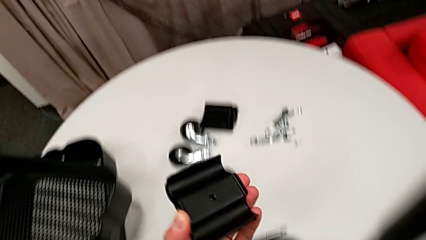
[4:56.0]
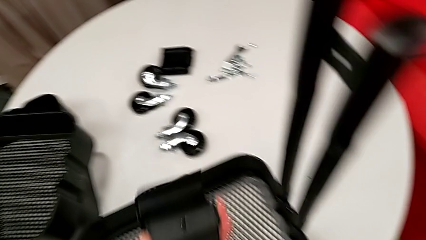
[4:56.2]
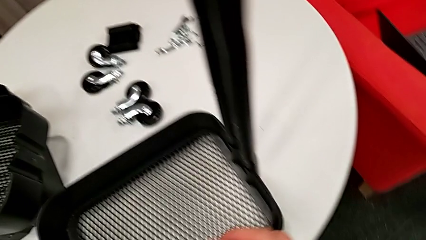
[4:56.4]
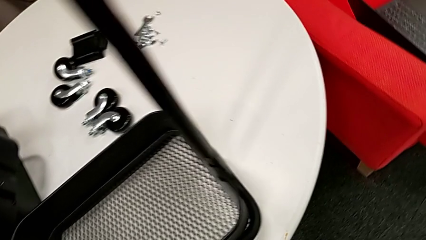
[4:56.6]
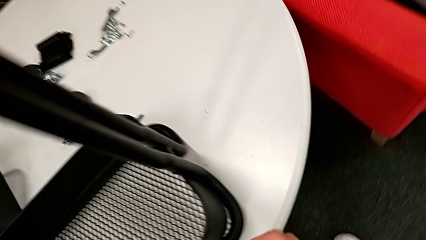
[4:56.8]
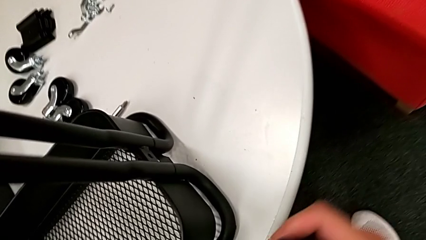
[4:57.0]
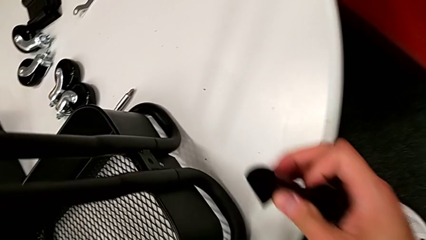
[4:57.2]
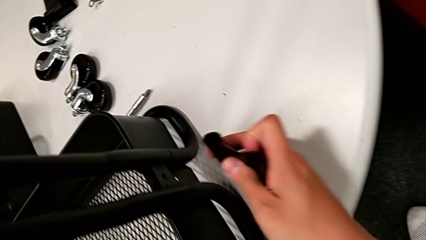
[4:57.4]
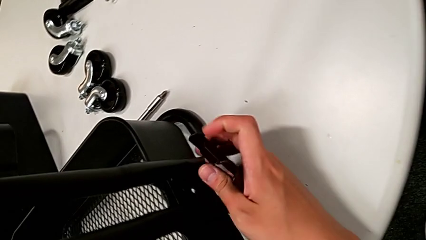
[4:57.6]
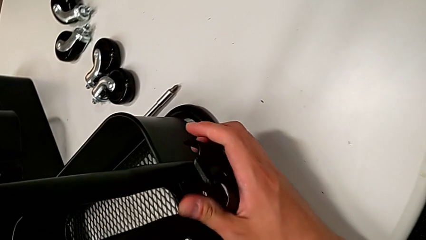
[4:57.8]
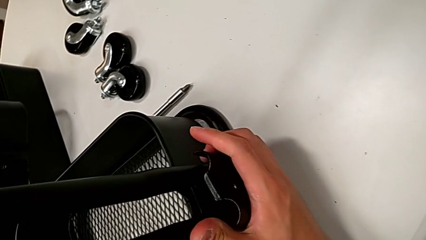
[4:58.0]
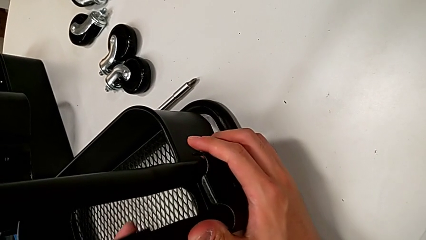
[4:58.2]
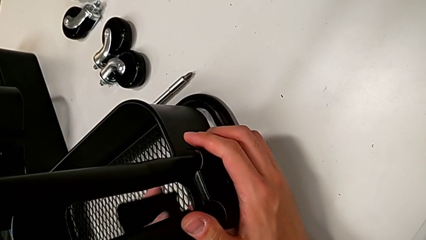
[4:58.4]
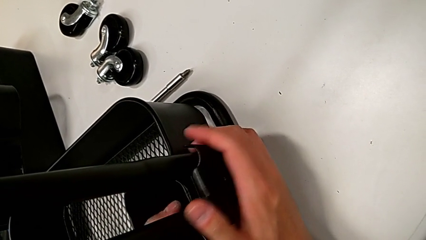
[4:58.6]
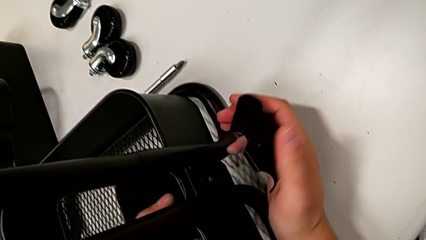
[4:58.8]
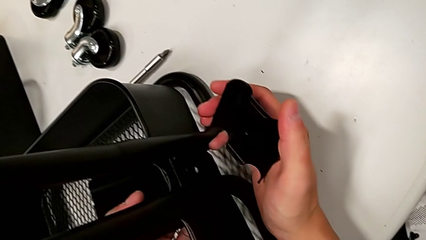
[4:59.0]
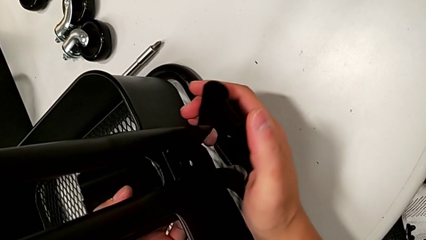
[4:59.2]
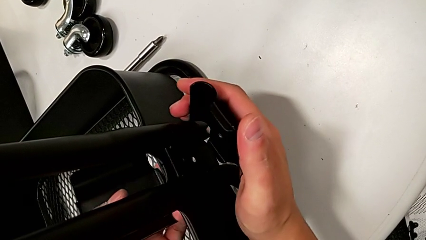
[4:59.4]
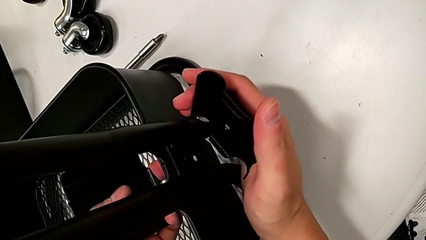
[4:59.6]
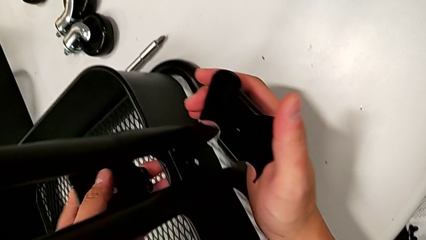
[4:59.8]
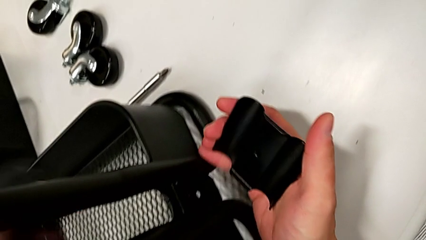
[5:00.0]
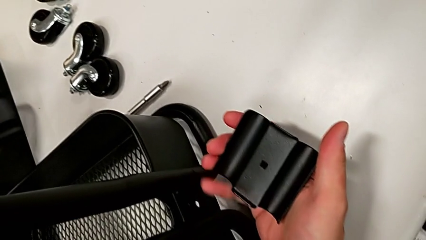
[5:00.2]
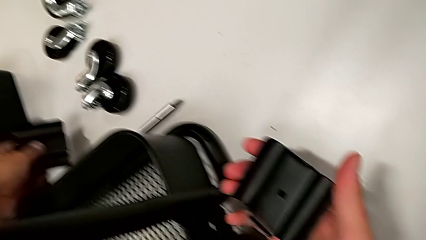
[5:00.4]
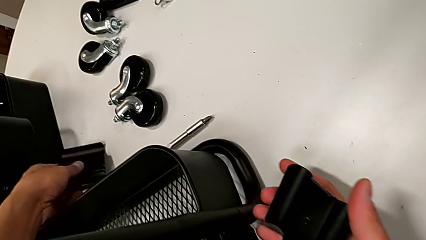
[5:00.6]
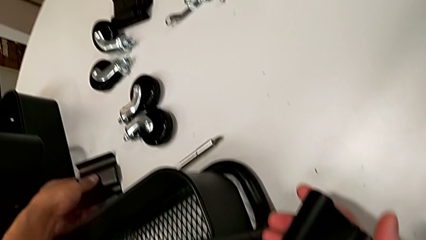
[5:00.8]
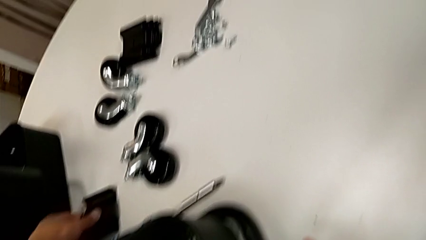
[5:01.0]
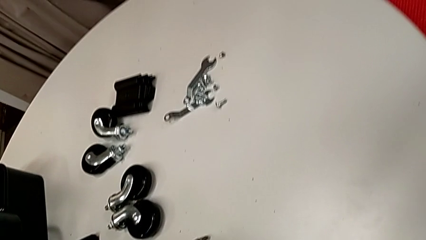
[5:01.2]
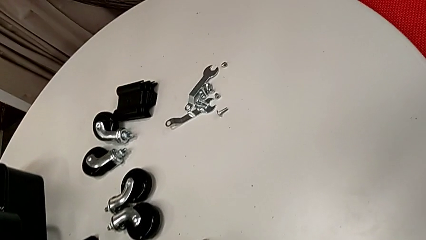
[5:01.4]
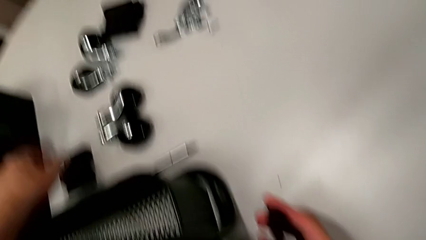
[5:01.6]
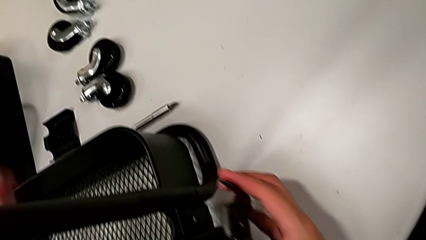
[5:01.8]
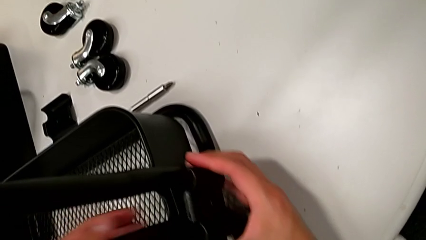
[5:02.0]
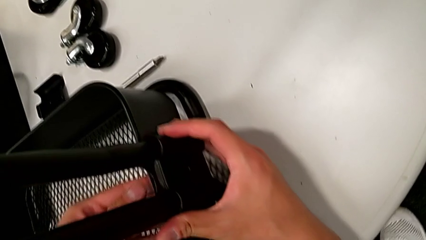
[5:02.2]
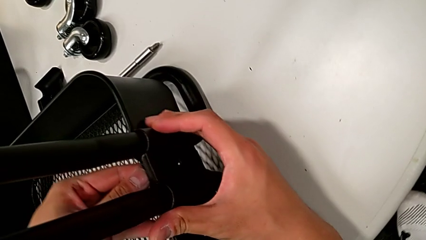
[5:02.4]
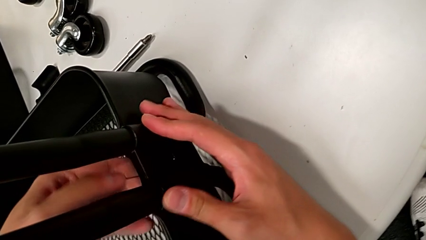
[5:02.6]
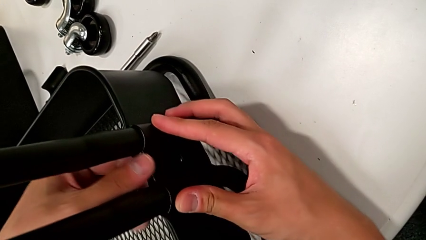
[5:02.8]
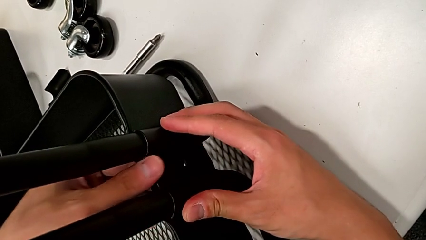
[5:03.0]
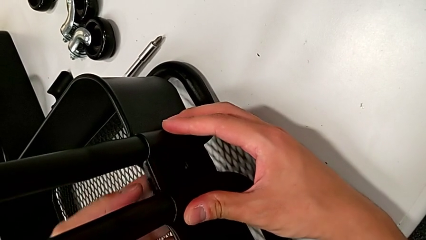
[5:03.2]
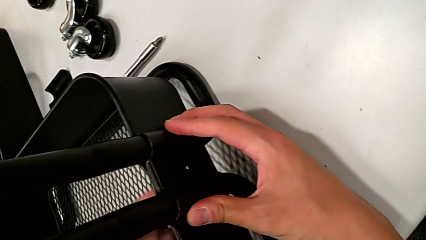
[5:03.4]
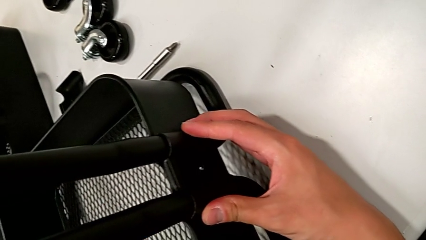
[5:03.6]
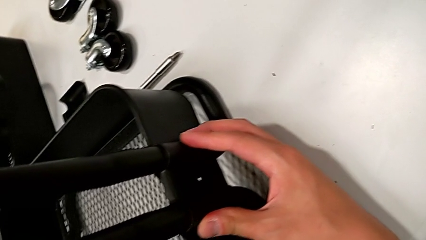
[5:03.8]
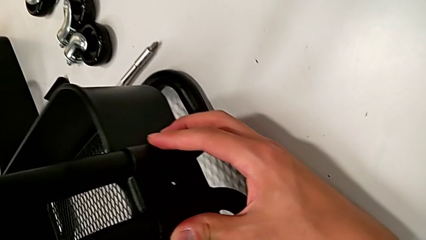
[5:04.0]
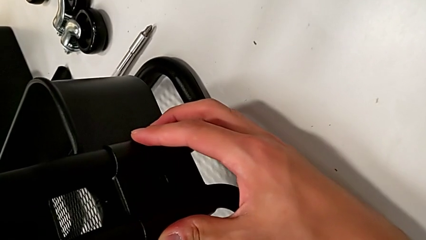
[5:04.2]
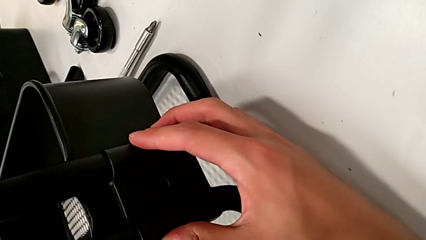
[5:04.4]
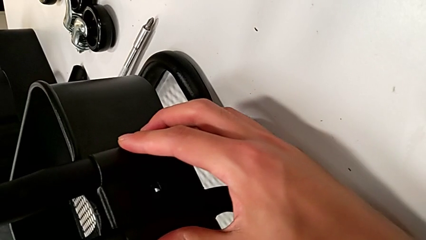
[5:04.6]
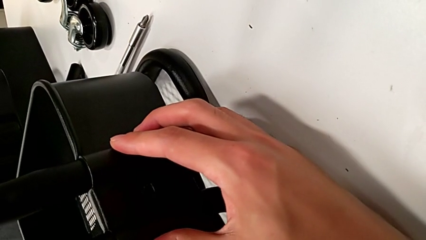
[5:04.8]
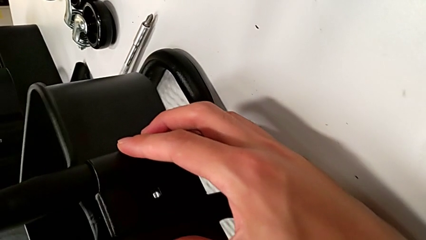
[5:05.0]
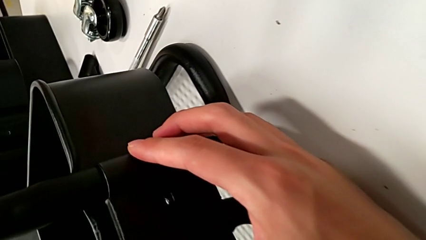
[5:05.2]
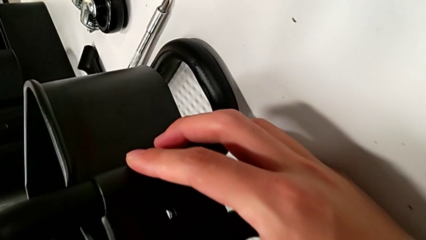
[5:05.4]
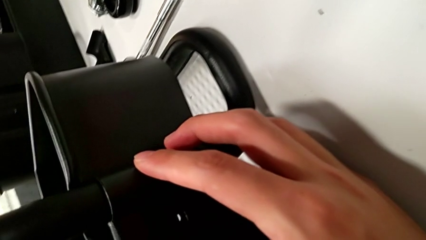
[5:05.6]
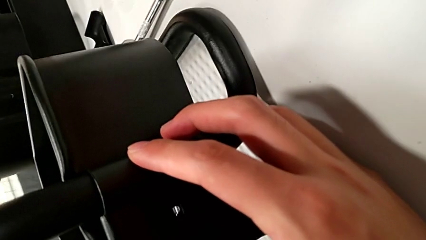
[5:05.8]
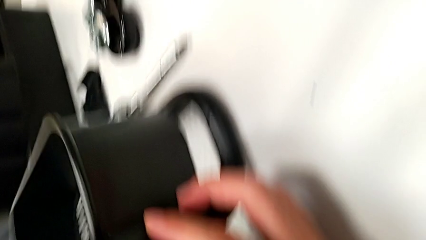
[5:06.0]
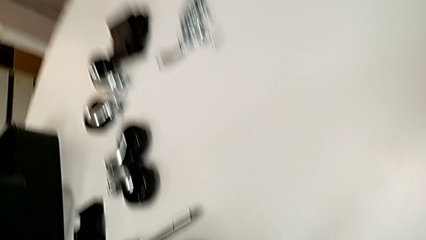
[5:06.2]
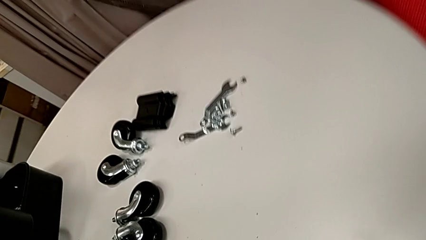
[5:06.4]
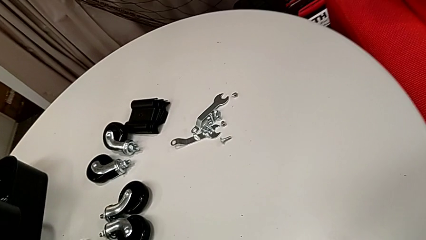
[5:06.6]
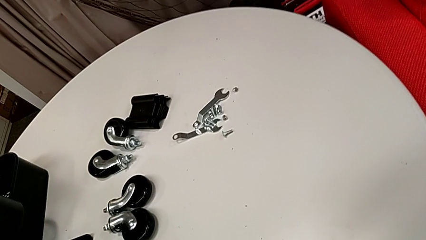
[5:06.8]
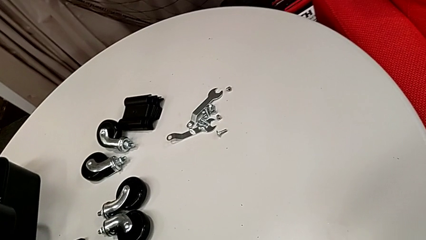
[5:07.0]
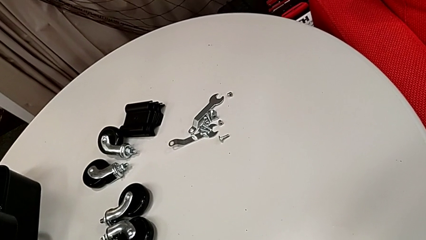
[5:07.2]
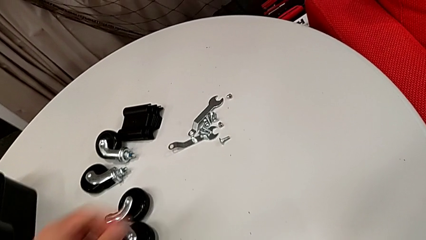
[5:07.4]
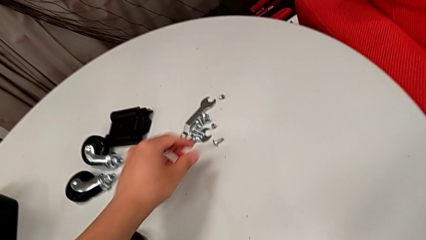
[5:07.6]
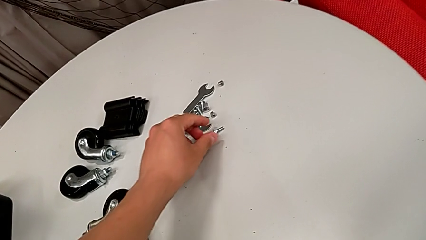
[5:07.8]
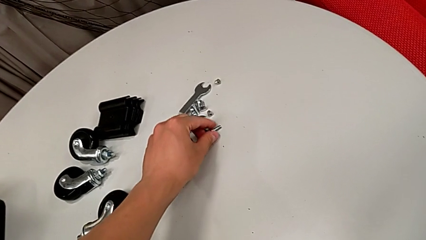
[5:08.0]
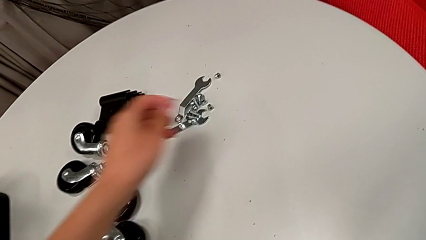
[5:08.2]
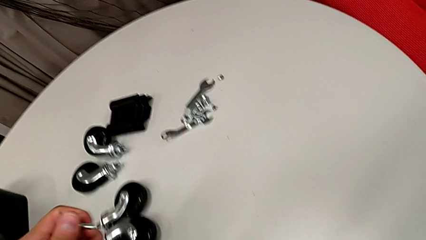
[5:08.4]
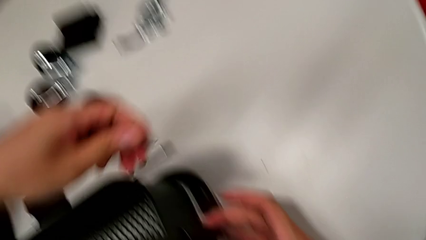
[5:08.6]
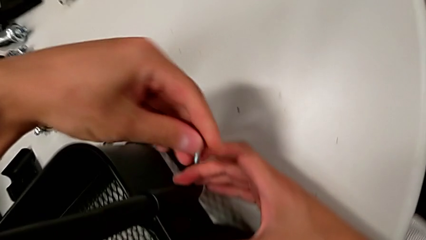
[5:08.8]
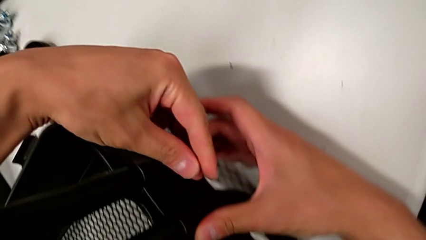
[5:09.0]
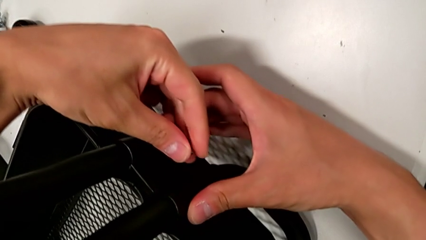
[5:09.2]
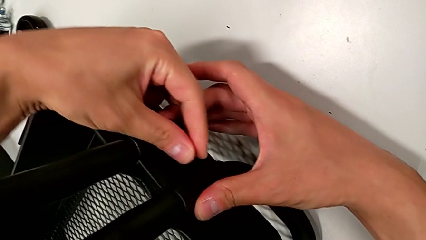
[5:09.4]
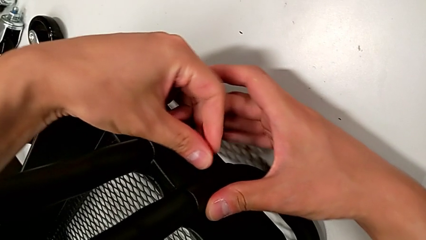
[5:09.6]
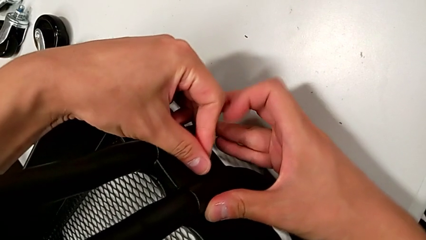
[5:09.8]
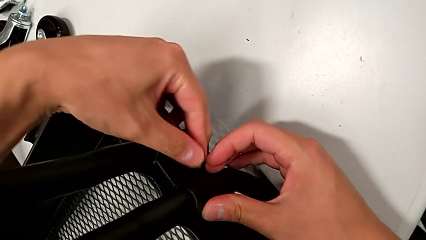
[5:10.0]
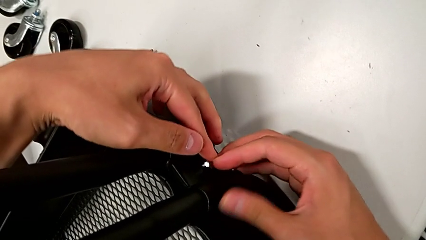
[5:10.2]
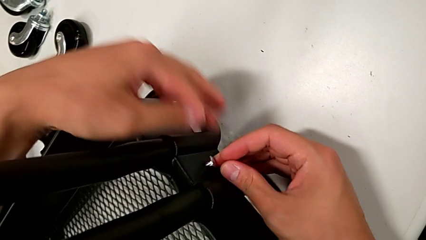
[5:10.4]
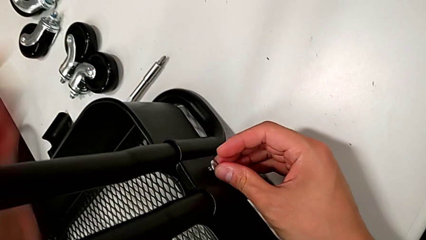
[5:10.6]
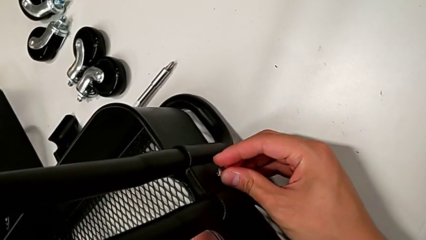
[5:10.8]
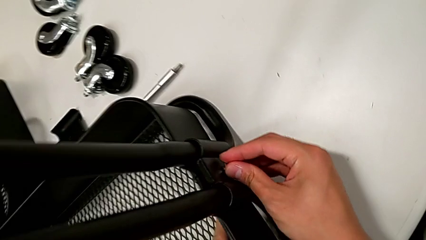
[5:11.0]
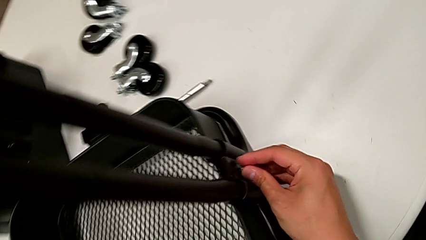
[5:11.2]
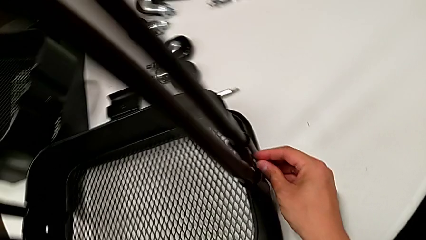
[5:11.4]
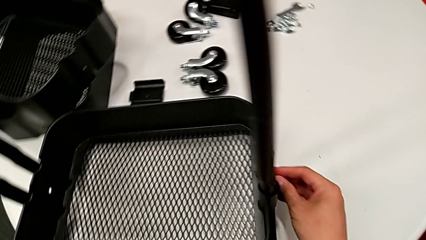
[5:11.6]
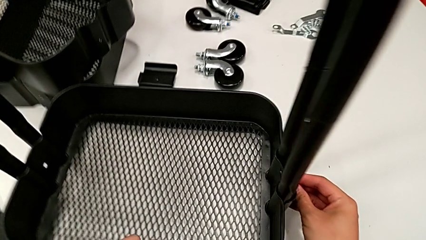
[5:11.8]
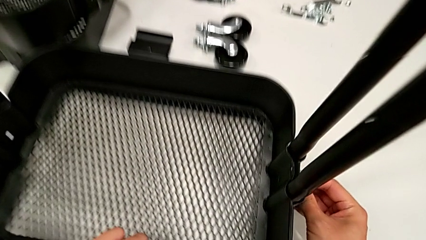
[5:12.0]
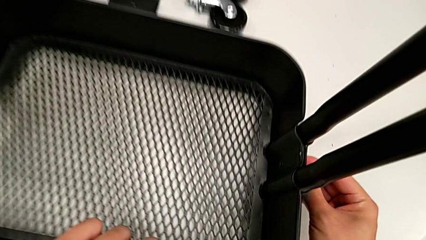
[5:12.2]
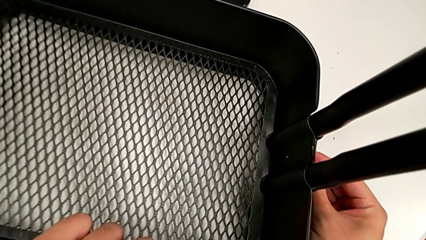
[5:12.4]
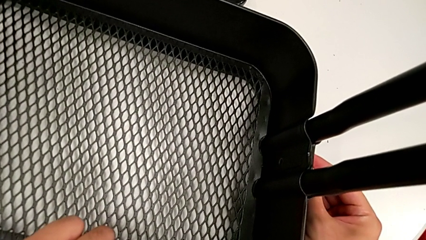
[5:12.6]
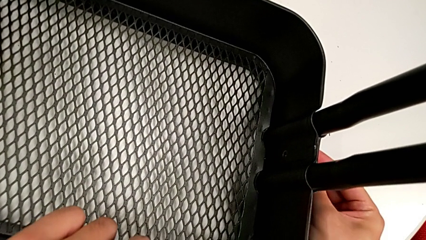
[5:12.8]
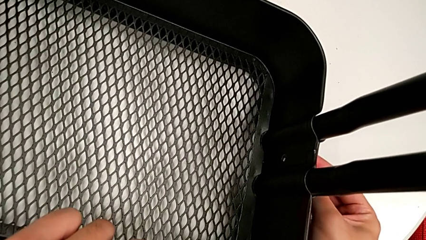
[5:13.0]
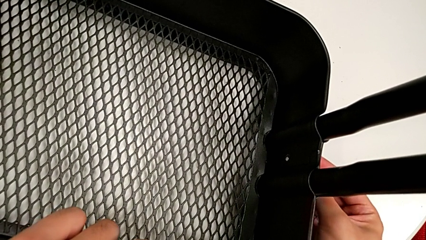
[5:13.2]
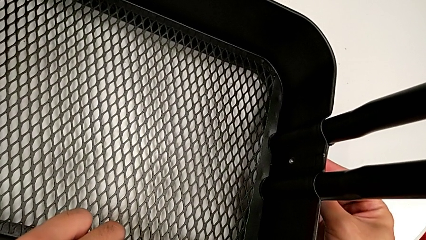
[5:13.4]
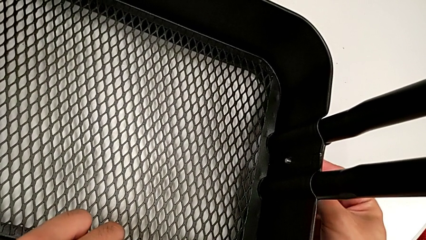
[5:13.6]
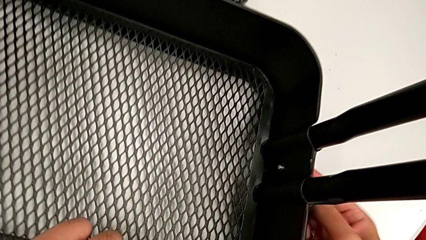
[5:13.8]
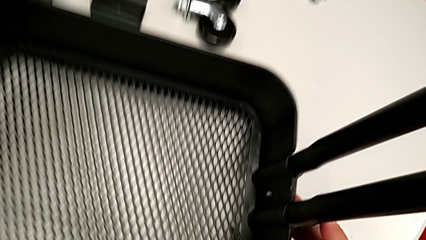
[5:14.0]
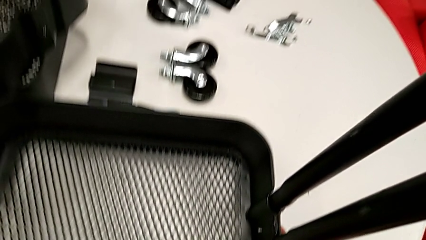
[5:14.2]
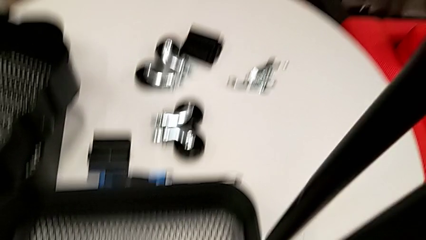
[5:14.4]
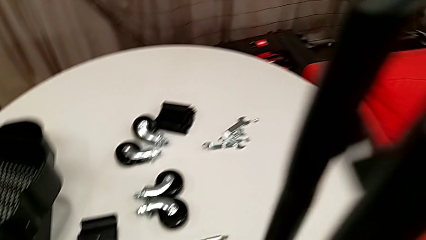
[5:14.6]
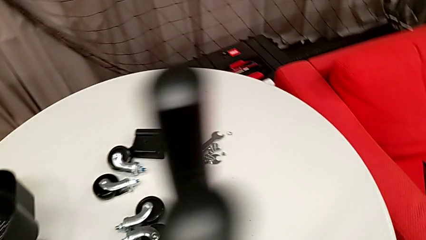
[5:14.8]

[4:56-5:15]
The camera wearer is assembling the bottom grid tray. They insert the first bracket, grab the first bolt and insert it.
